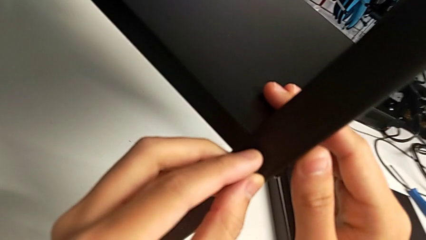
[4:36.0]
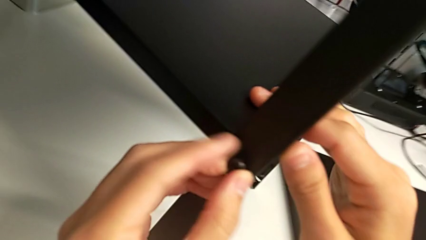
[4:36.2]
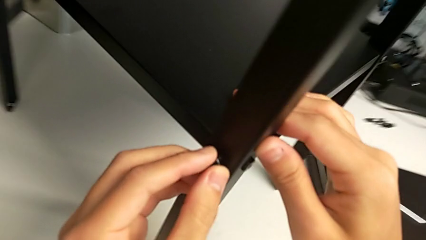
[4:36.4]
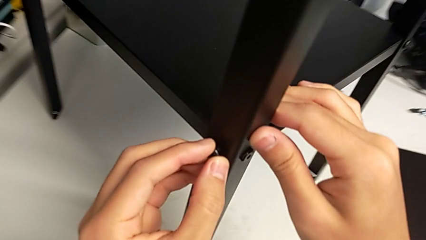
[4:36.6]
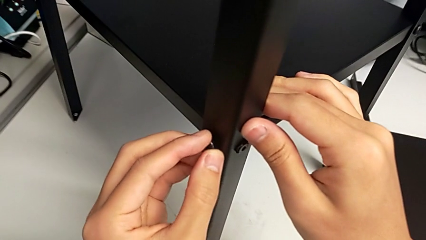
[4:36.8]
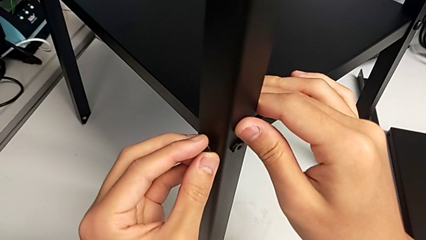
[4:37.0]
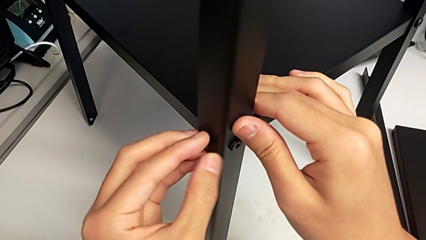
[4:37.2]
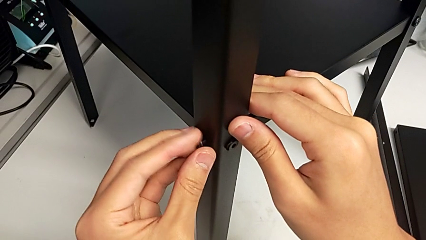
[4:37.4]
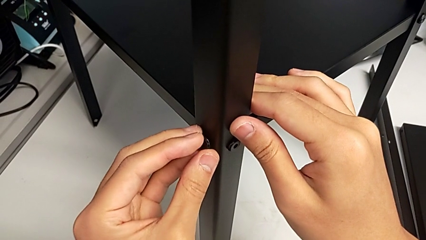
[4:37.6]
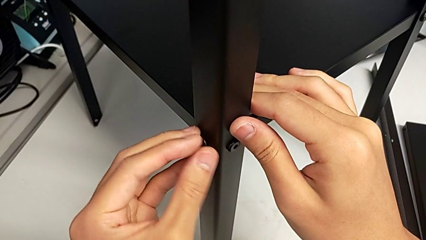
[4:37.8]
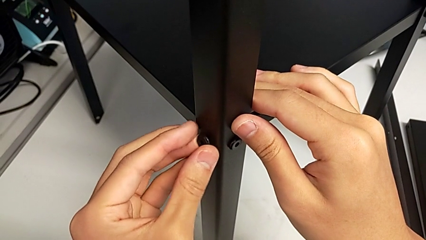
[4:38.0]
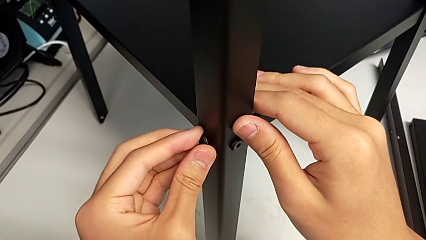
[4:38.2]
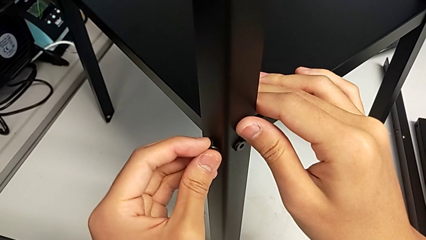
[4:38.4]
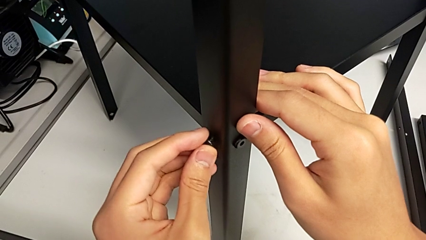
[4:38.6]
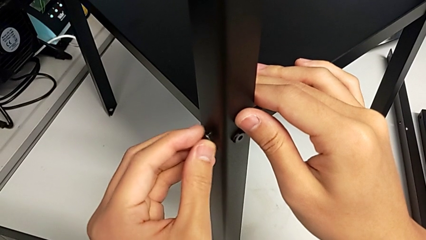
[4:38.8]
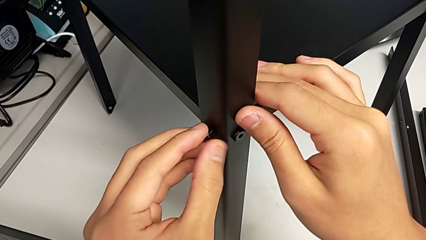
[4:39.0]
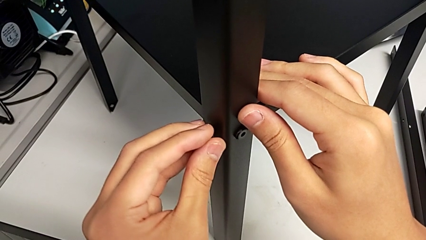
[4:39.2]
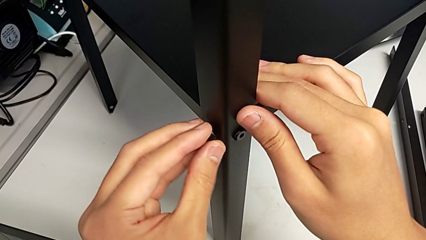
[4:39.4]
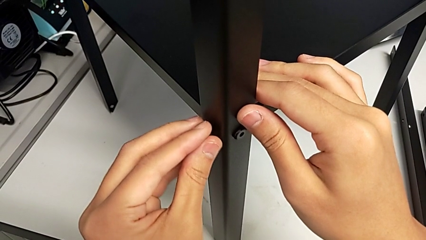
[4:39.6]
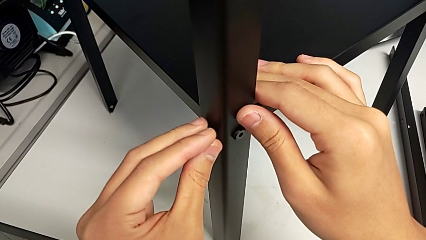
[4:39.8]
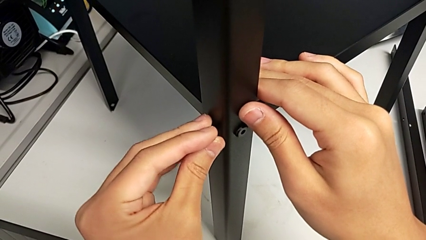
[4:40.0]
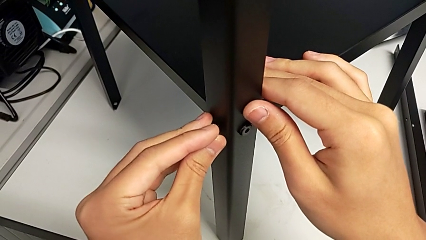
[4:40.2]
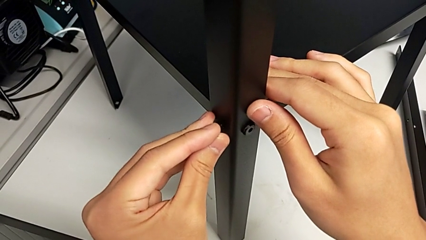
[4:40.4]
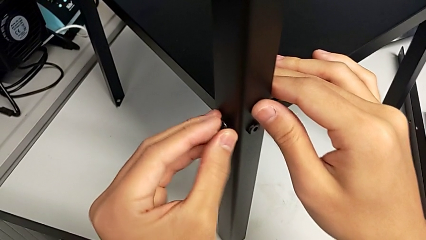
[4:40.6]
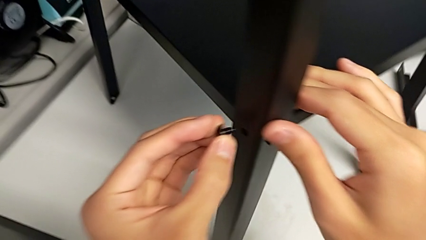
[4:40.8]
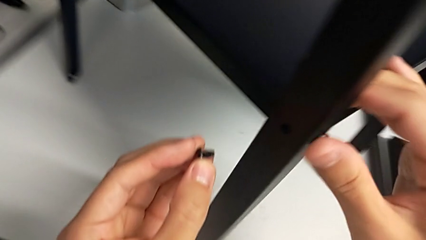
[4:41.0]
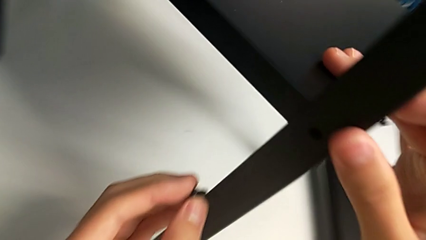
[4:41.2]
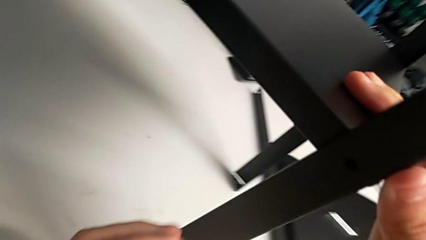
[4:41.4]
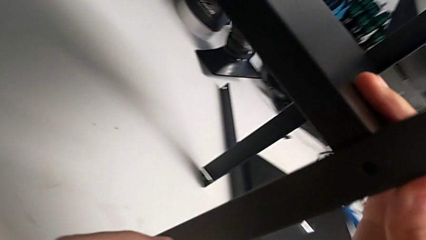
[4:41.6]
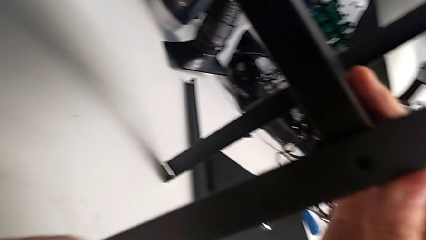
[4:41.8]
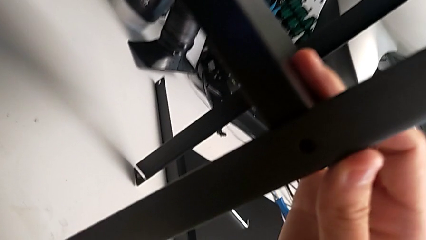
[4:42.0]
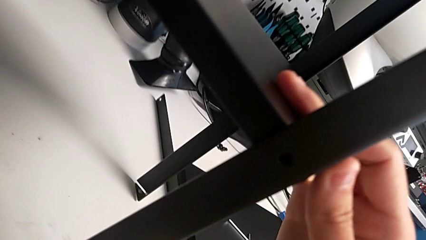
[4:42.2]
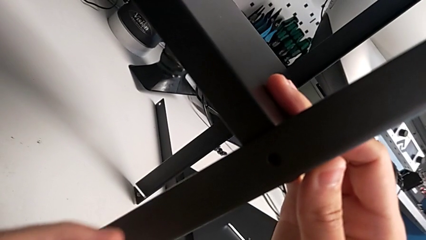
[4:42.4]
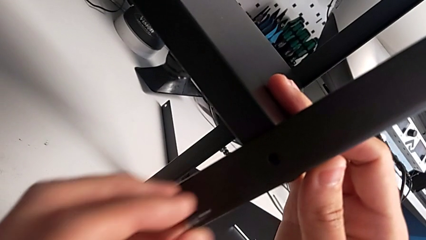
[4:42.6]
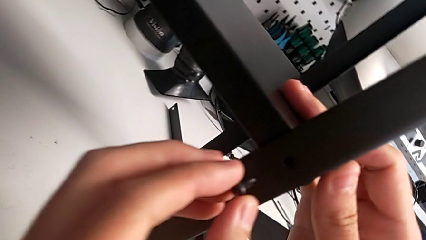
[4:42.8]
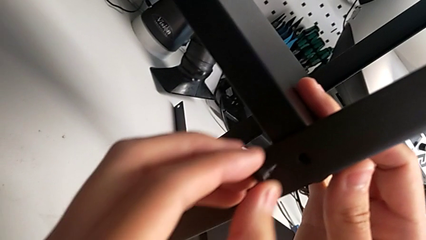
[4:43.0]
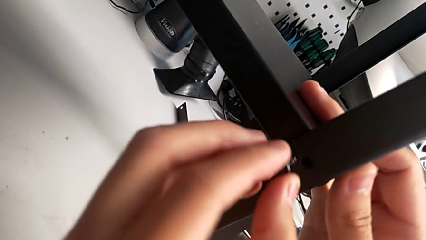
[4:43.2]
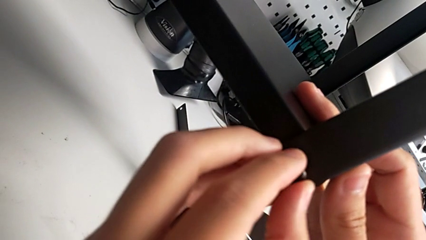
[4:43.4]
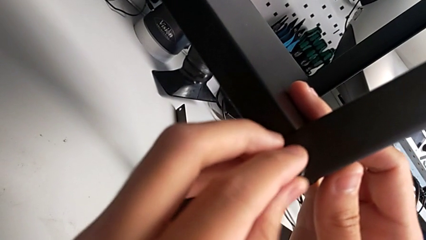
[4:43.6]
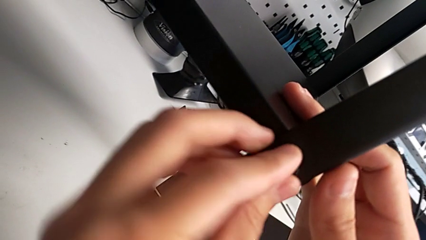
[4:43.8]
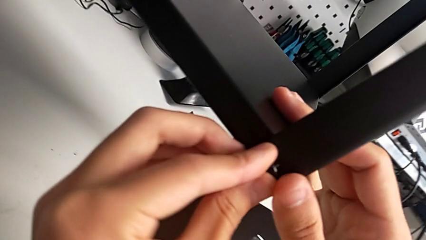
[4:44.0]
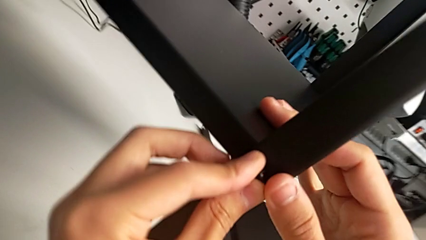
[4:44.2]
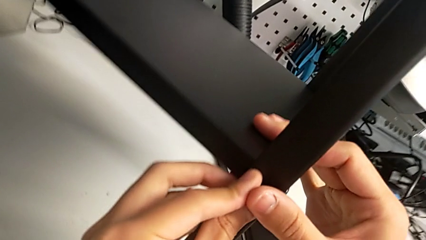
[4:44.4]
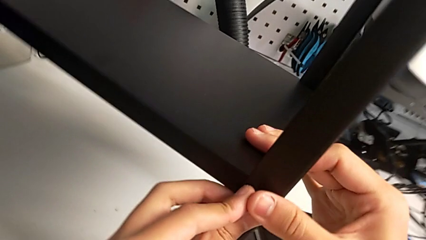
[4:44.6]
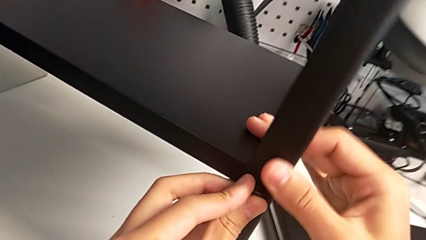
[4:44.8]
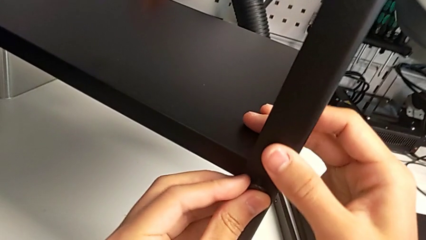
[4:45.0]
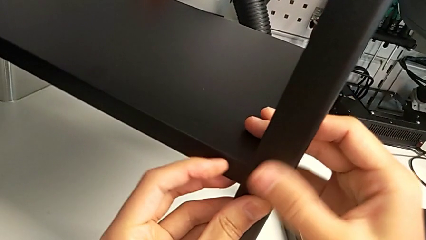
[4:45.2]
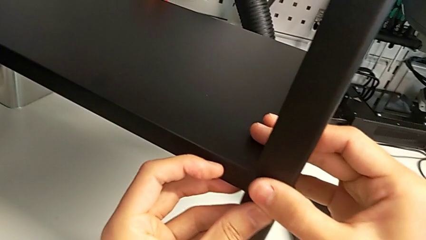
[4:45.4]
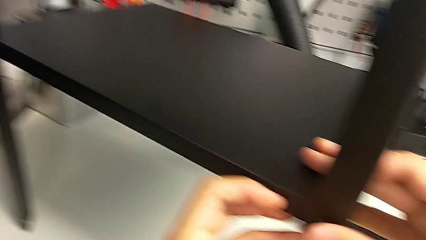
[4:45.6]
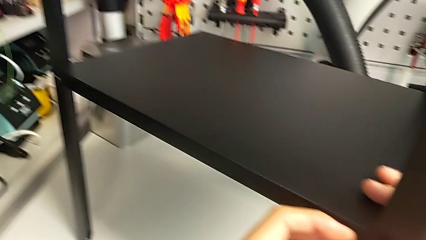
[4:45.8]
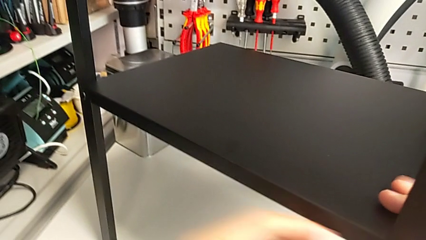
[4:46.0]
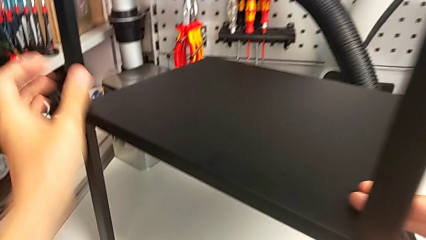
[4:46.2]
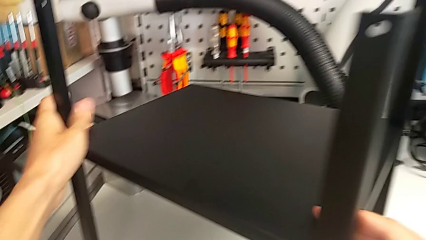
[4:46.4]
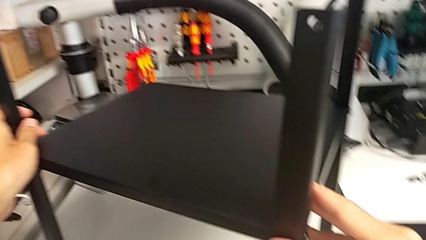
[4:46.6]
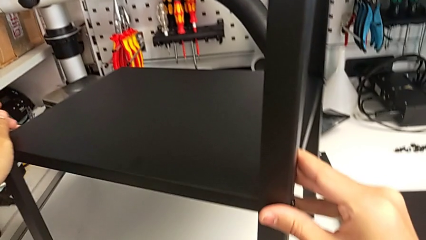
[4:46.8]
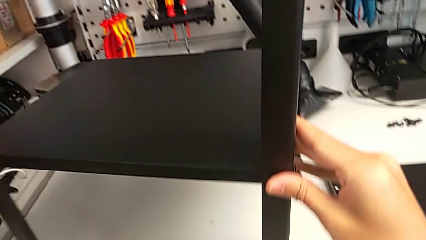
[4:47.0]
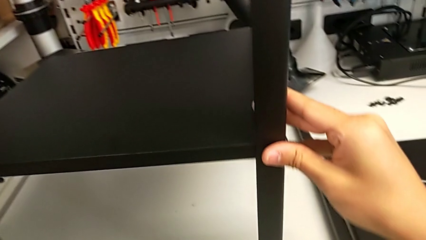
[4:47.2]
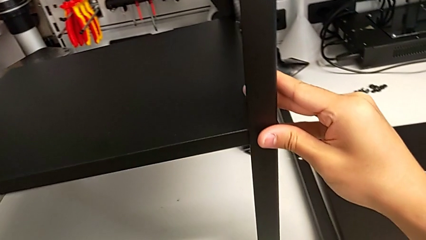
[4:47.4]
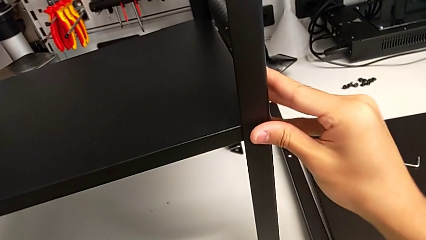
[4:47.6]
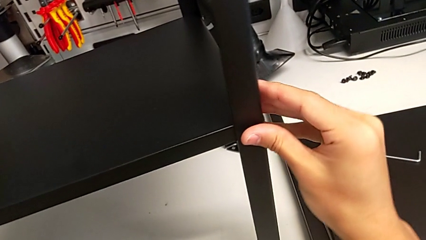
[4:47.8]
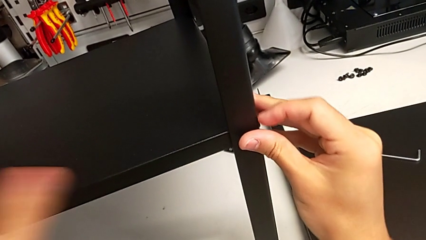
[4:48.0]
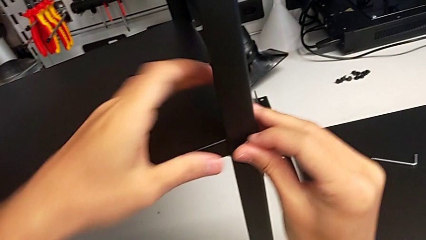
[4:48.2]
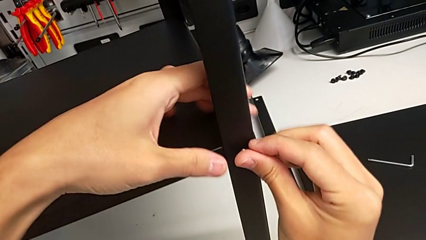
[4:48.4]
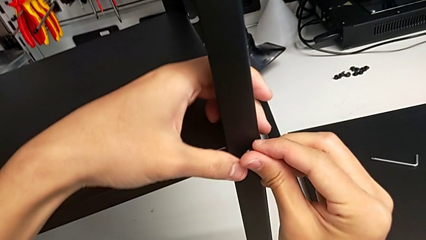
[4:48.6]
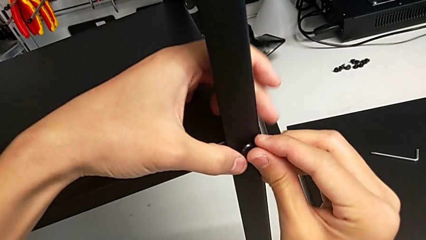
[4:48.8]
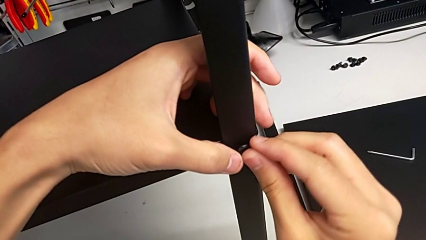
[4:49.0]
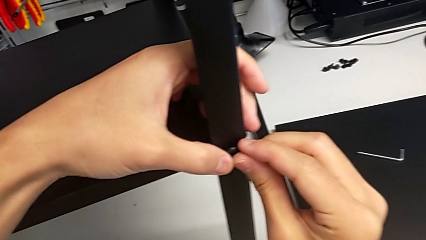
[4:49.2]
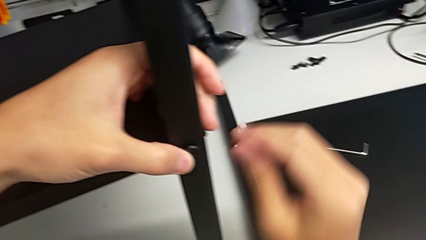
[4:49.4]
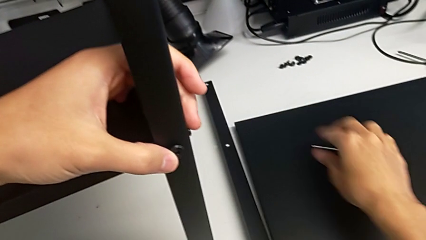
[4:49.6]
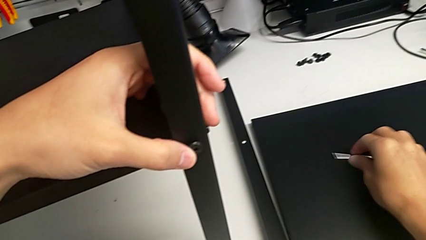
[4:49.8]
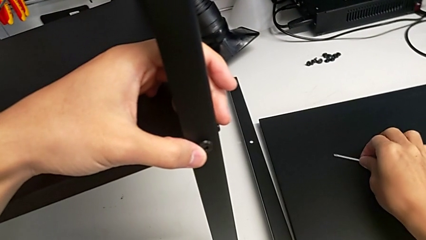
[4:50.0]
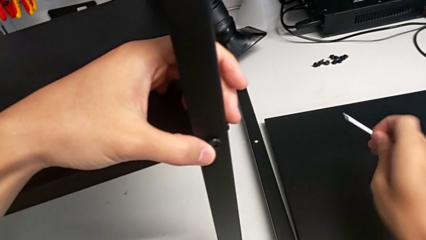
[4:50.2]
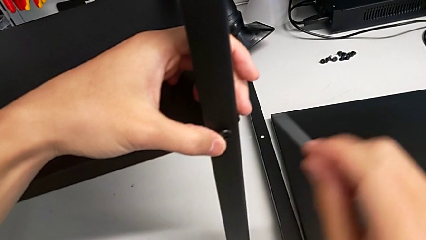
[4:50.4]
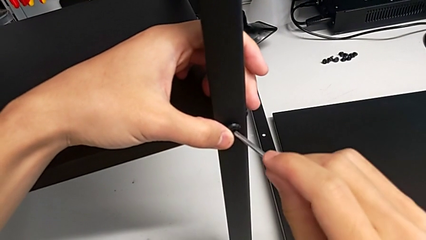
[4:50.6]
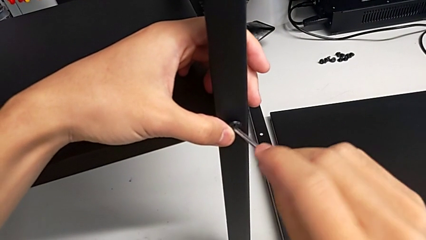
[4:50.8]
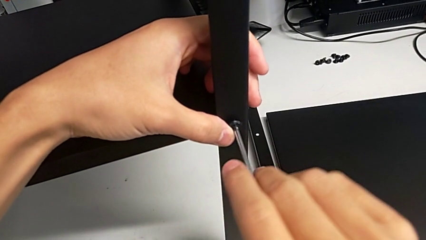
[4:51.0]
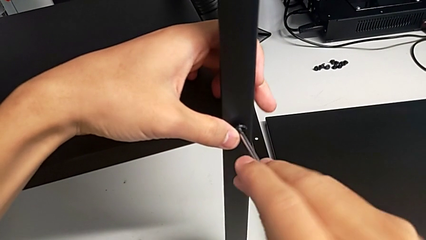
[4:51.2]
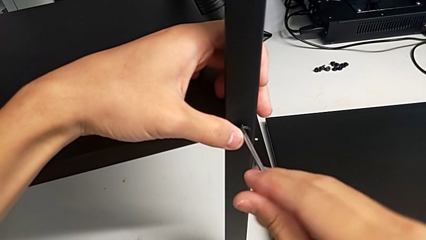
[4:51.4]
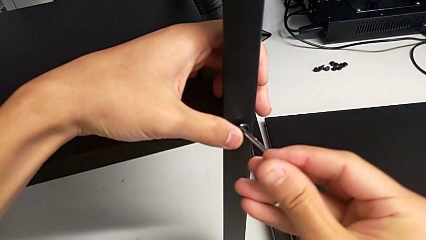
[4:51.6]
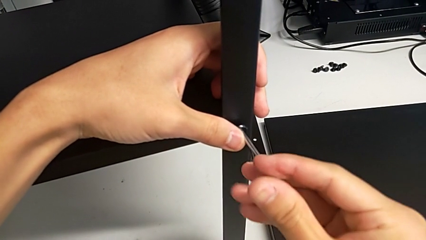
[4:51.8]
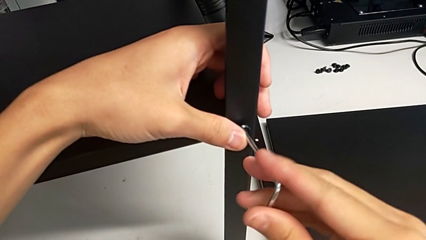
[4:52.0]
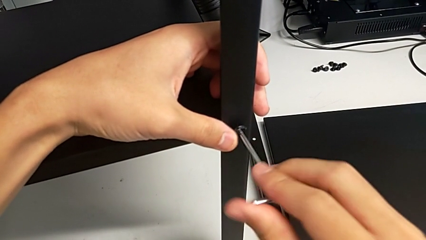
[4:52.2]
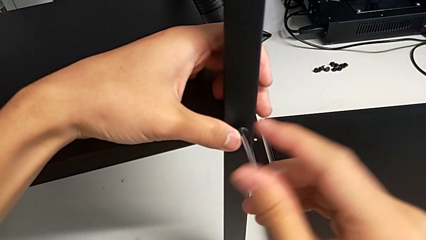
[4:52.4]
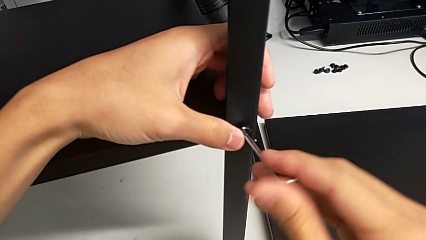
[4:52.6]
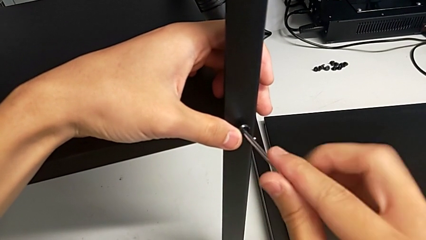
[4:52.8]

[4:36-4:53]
The camera wearer is screwing the third leg of the shelf. They wrongly screw the hex socket head, failing to screw it, withdraw it, inspect the nightstand, insert the hex socket head, rotate the nightstand, insert the hex socket head, grab the Allen wrench, insert it and begin to screw the hex socket head.
